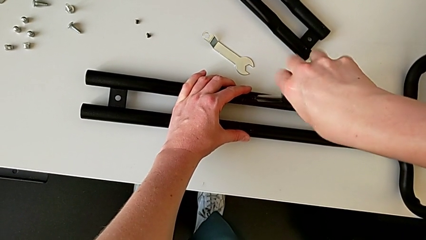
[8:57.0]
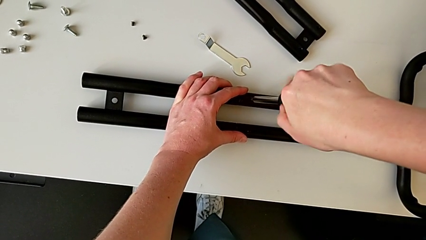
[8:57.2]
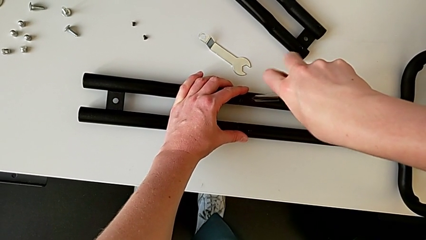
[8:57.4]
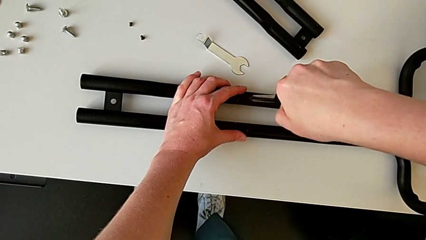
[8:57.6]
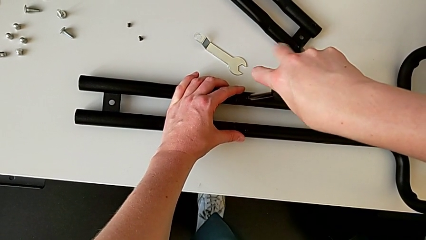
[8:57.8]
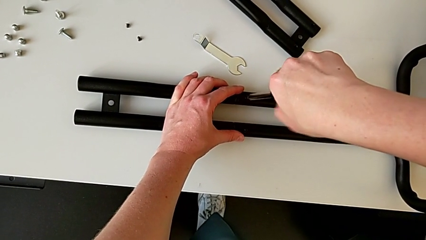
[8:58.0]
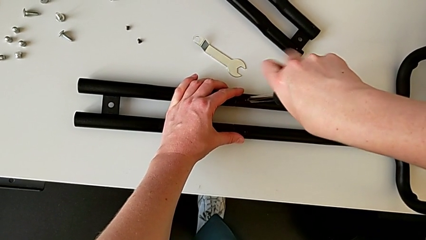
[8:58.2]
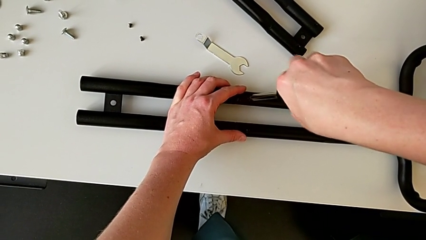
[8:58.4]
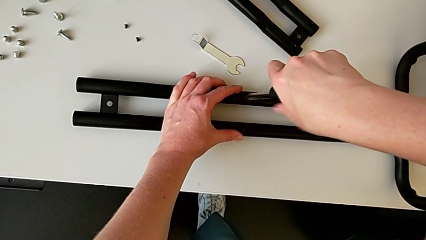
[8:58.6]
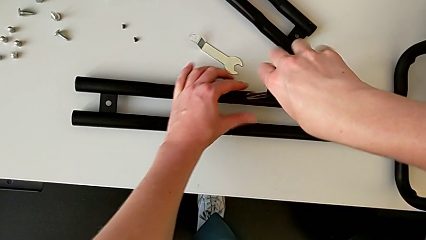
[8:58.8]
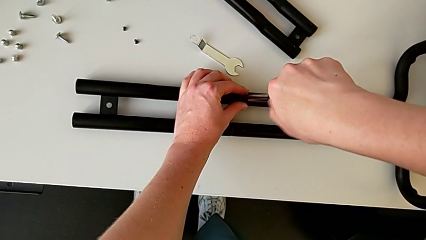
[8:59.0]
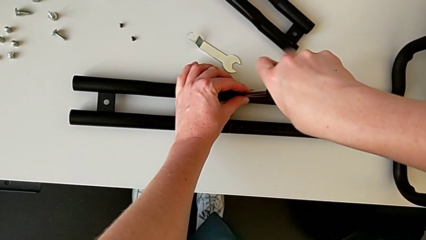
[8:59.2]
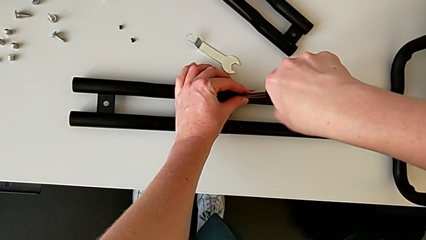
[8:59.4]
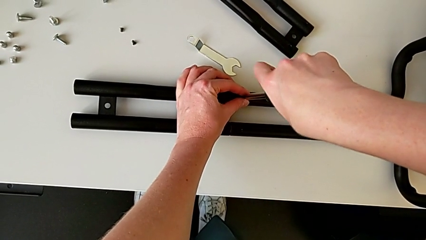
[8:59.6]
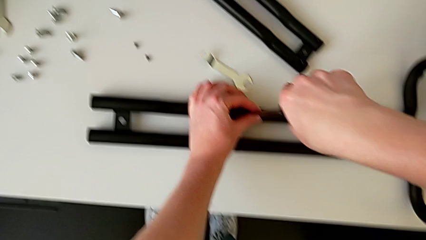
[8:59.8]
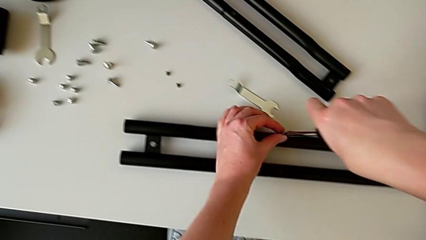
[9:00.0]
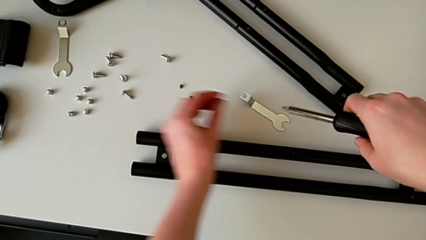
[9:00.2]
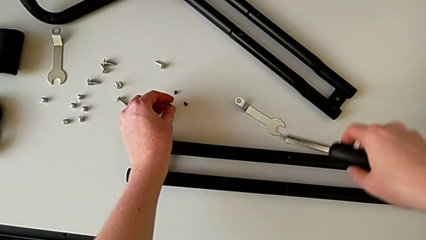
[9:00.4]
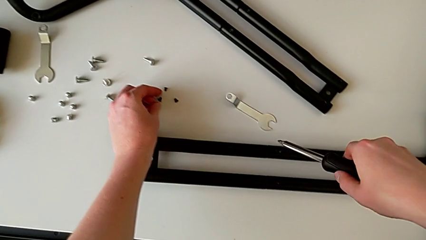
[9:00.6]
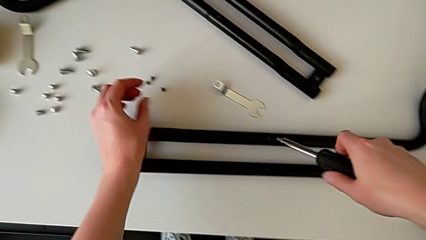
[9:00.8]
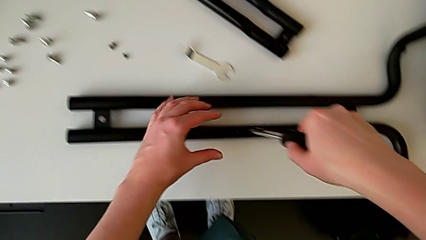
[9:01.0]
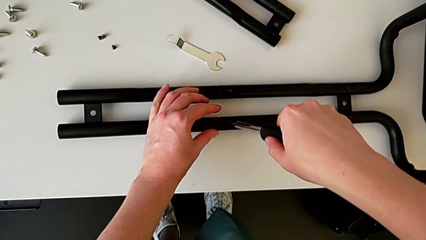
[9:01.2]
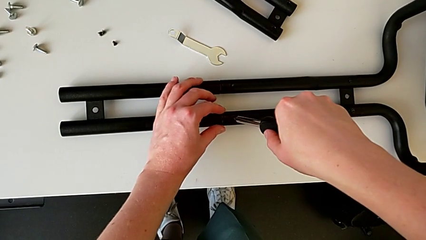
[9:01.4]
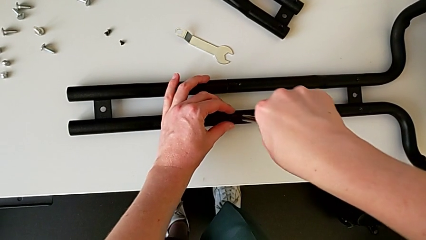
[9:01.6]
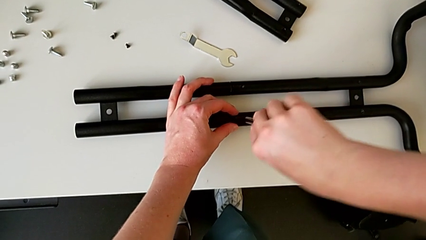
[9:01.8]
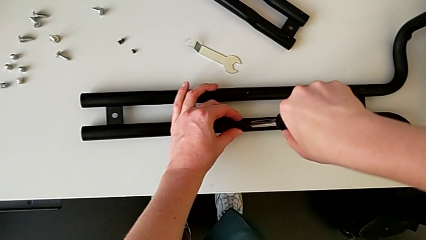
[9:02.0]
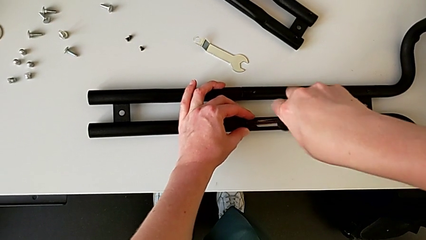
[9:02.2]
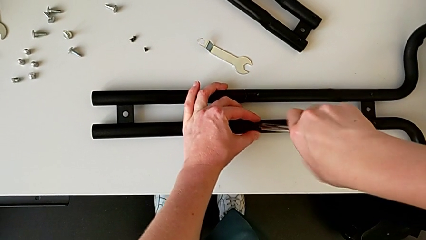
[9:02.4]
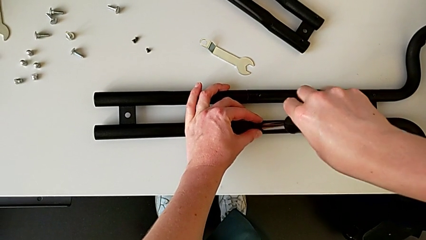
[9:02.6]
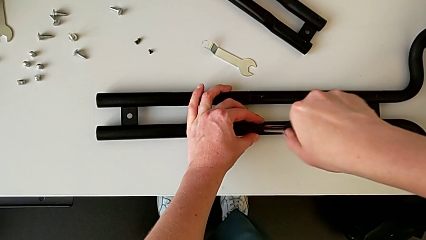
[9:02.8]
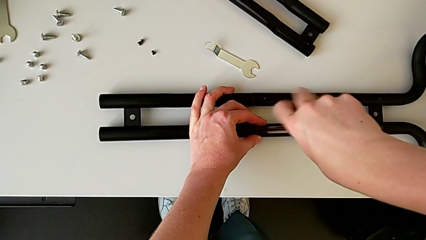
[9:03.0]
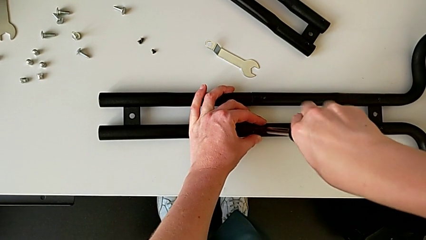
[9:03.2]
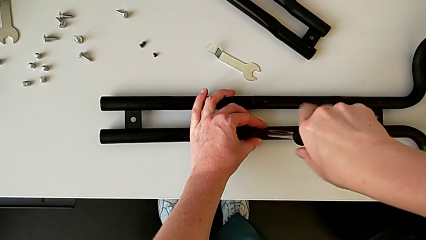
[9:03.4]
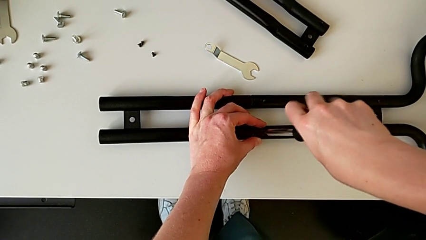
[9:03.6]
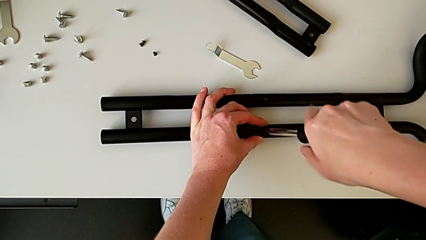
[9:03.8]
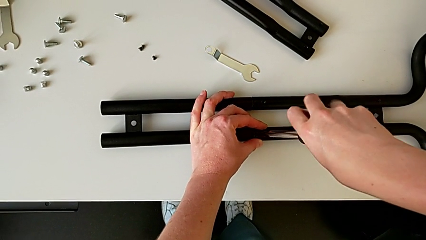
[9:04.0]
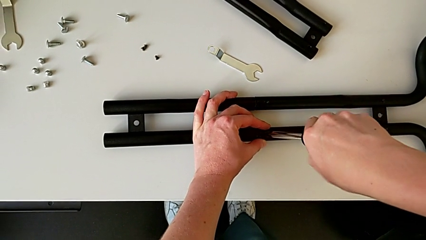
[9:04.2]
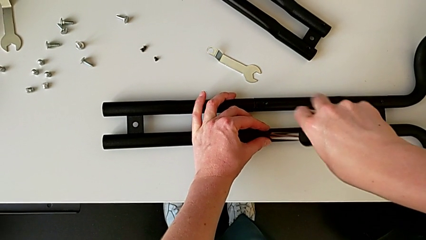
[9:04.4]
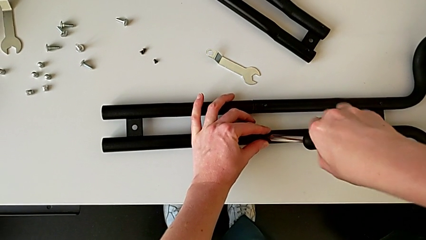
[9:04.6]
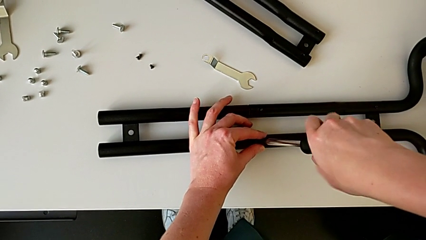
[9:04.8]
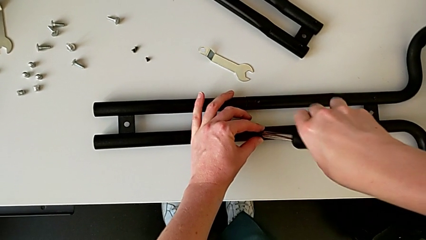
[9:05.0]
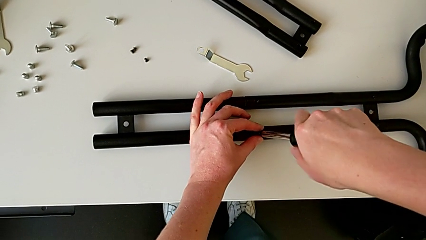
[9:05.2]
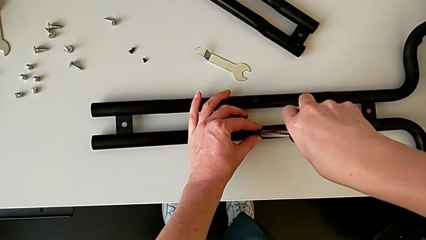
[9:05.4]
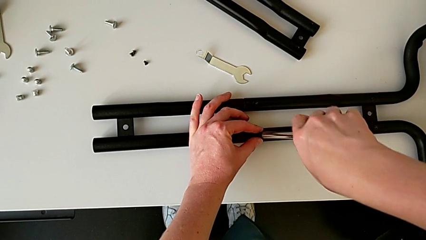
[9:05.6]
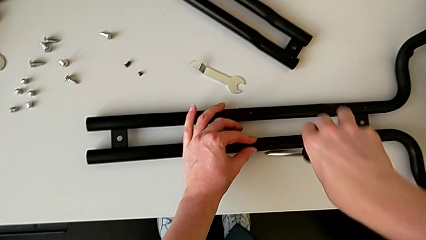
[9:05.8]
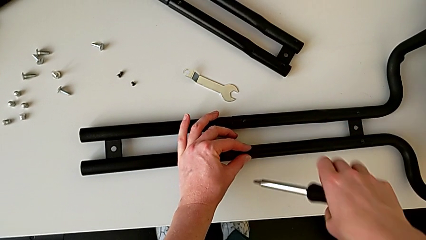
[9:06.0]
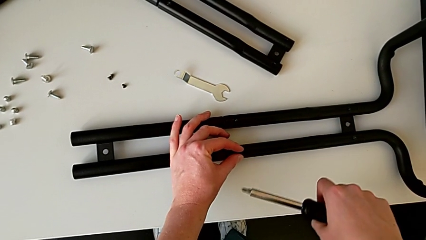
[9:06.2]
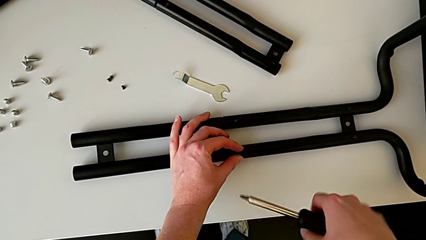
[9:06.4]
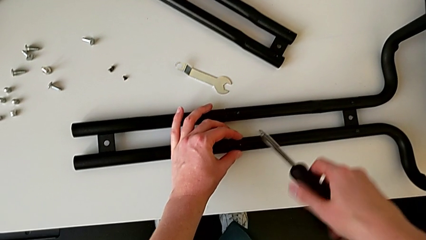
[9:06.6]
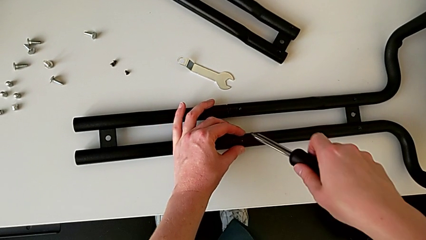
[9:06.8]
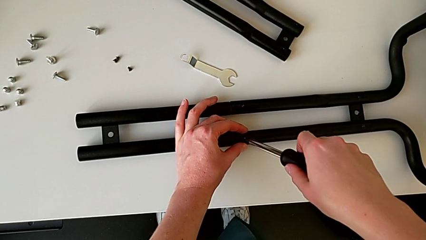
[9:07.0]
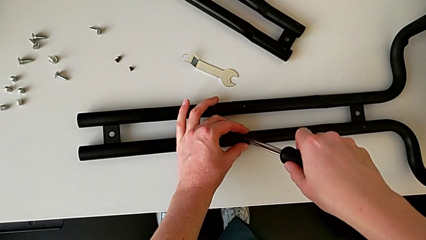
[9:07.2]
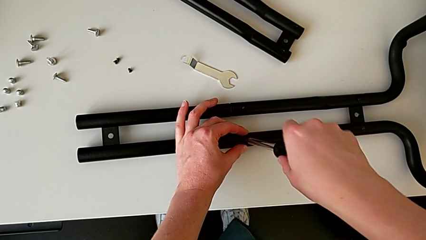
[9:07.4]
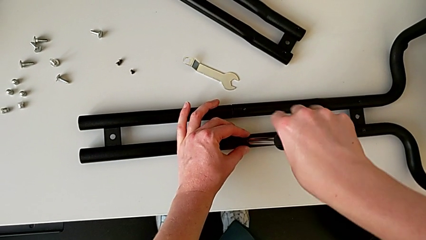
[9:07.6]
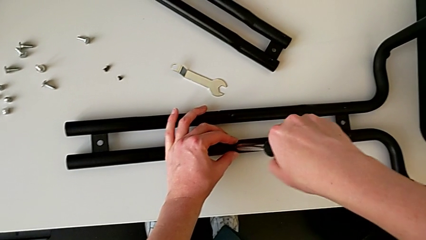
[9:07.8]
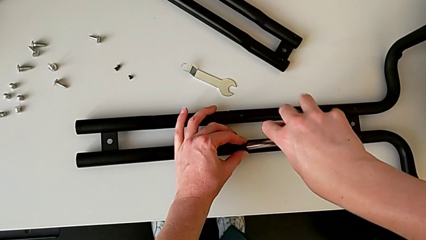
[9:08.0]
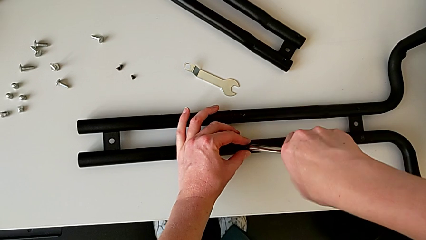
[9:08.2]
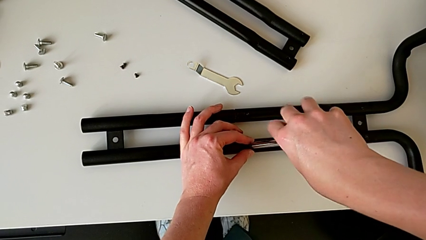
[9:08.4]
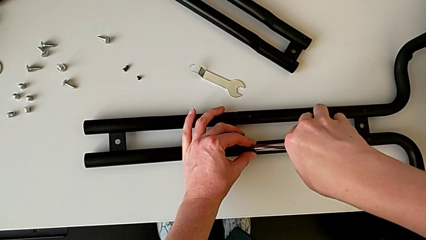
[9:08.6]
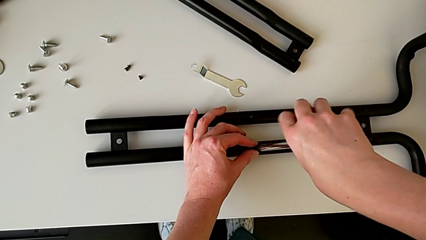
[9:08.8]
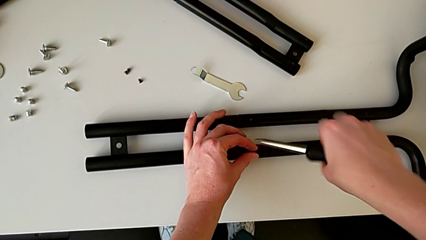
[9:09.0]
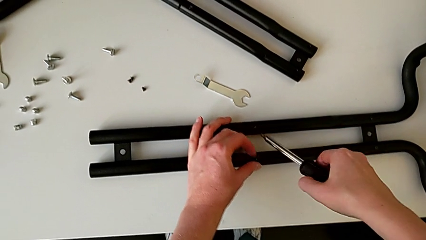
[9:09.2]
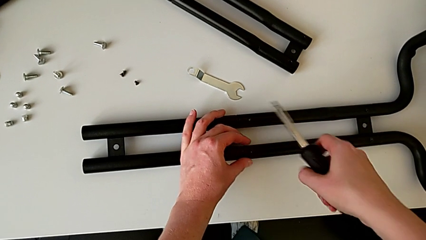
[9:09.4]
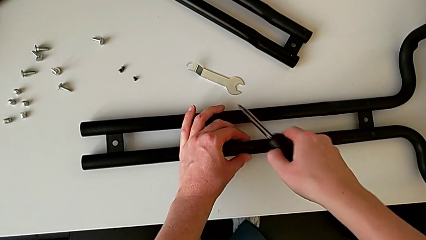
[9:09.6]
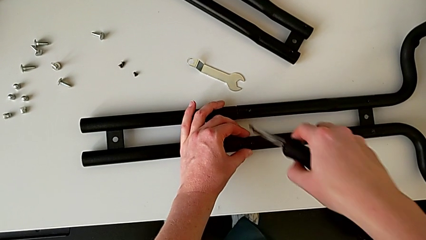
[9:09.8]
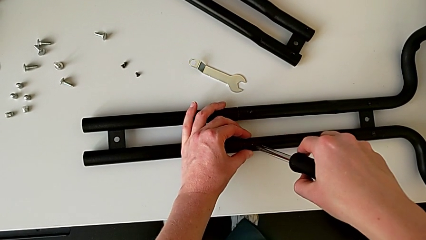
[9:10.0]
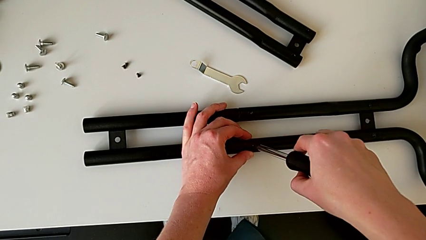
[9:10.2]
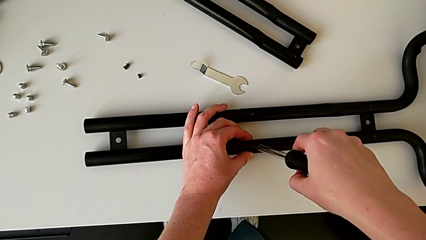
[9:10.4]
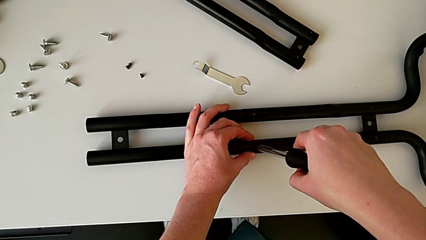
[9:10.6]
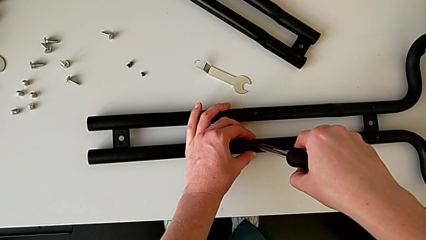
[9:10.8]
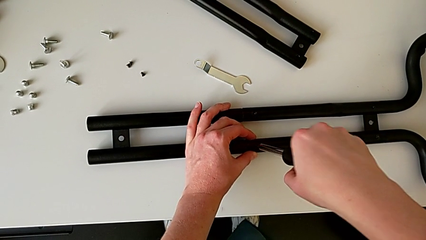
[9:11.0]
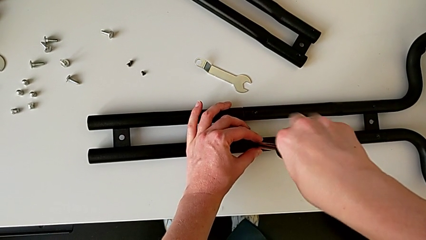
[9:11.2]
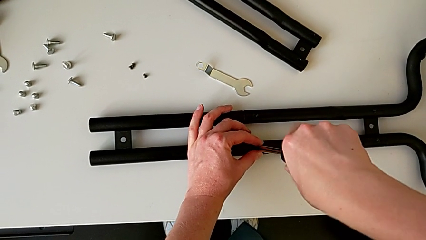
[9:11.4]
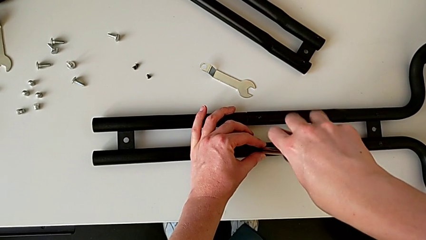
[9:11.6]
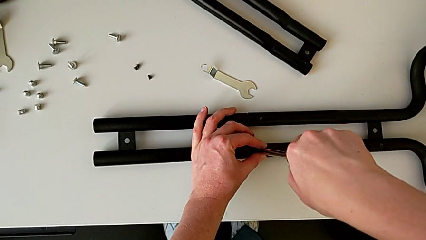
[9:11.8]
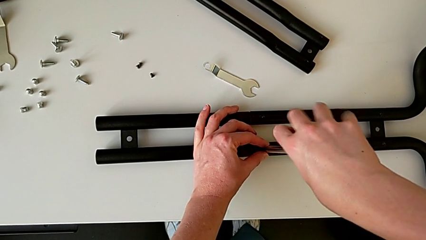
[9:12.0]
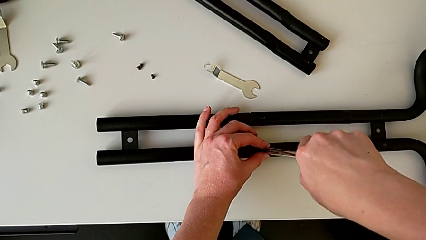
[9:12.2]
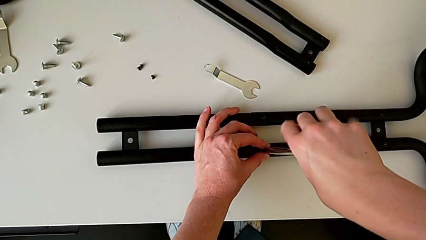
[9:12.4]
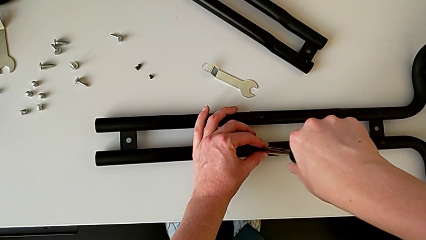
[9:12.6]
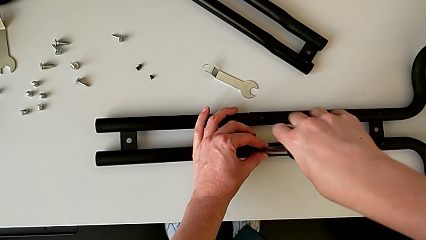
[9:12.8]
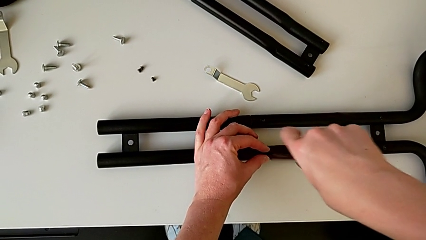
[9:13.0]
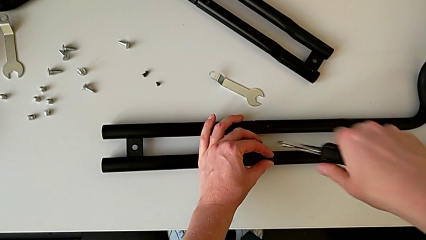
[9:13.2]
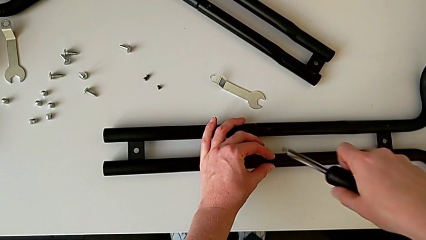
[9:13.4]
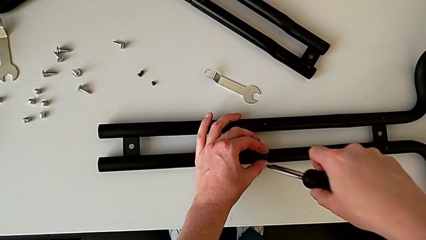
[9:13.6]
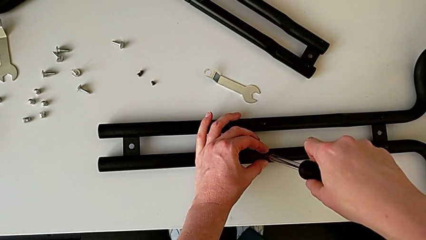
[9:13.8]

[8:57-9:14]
The camera wearer is unscrewing the bar and the base frame. They unscrew the third half frame, place the screw and begin to unscrew the fourth half frame.
